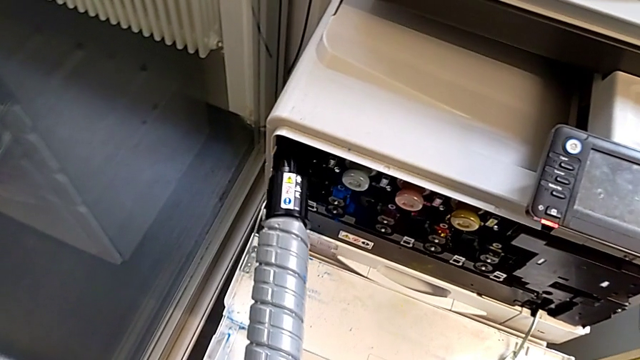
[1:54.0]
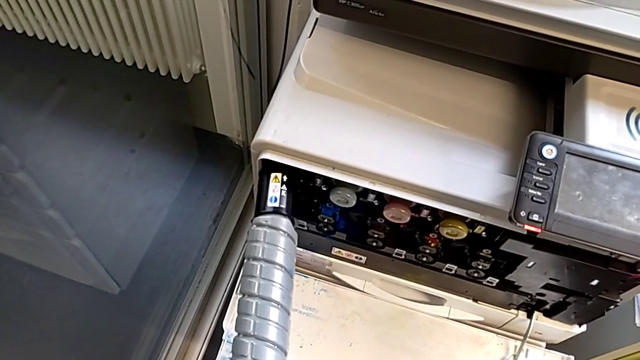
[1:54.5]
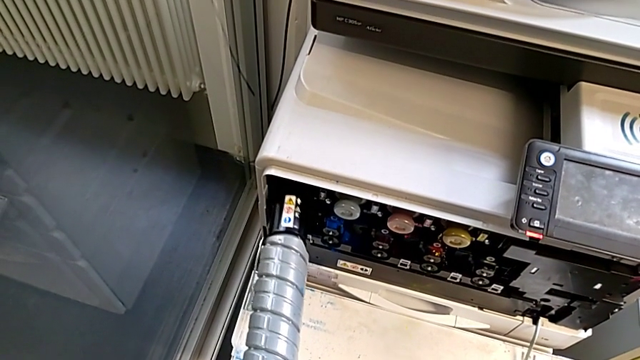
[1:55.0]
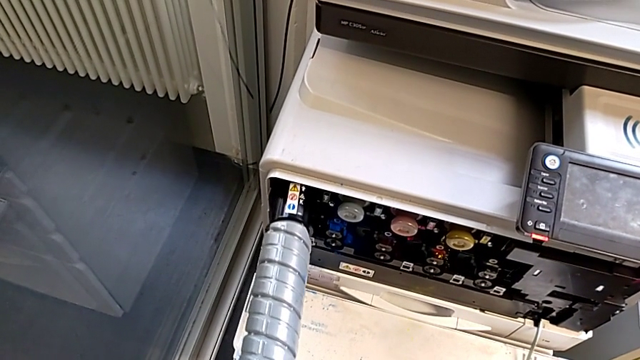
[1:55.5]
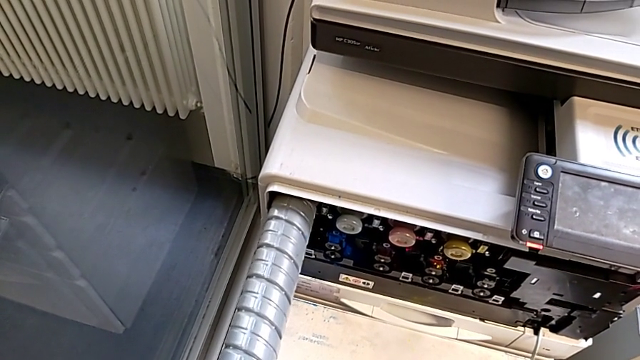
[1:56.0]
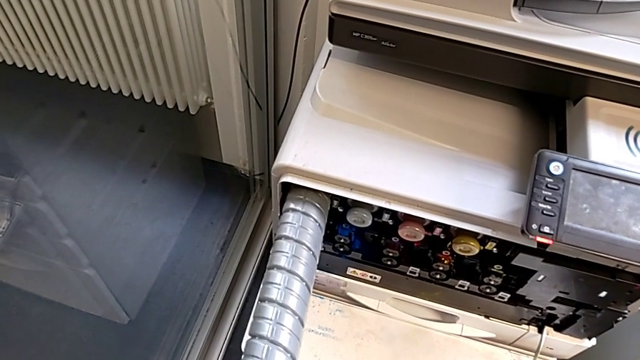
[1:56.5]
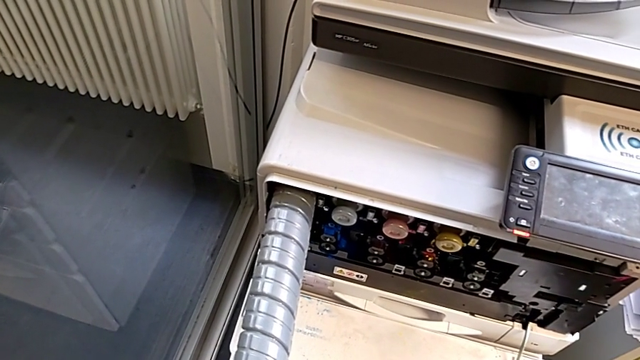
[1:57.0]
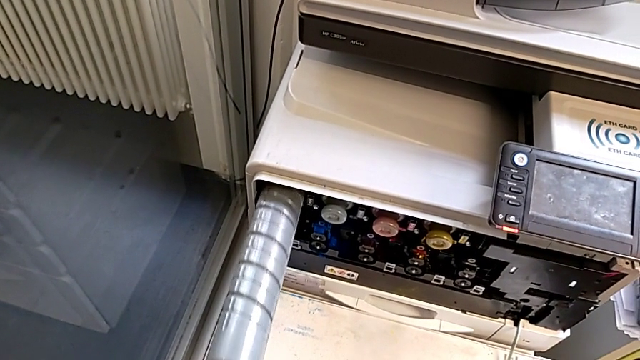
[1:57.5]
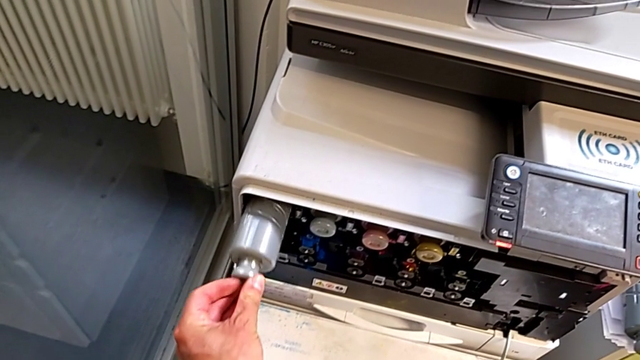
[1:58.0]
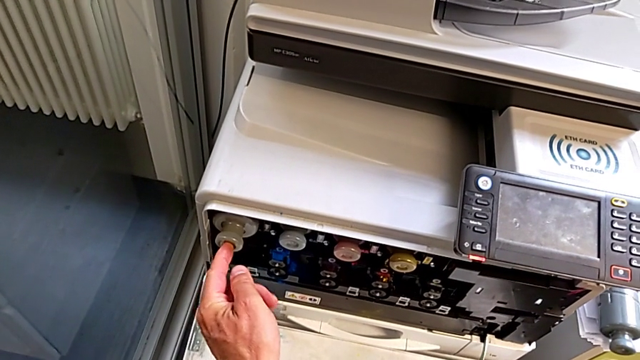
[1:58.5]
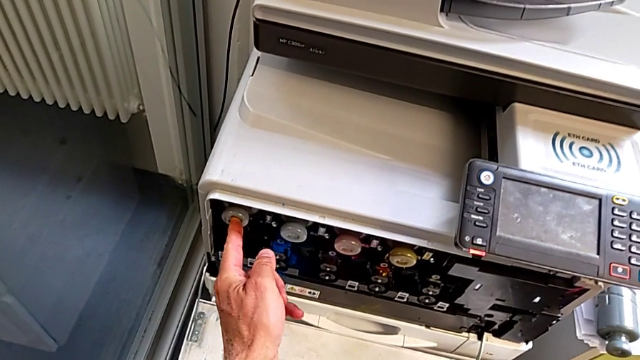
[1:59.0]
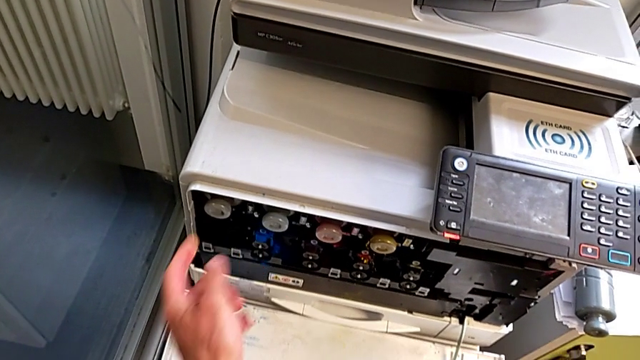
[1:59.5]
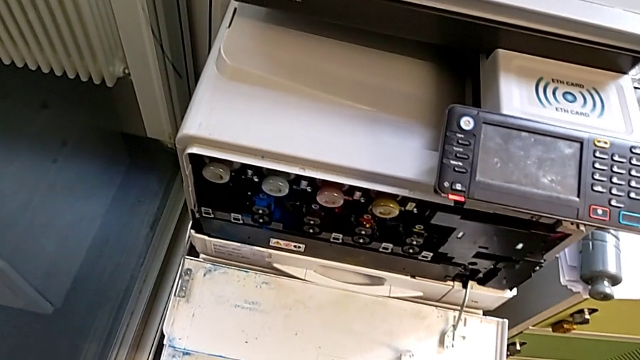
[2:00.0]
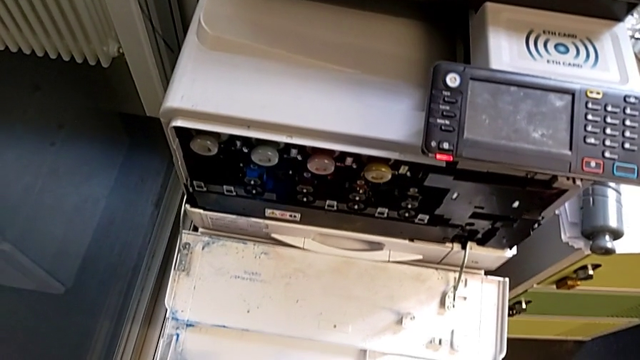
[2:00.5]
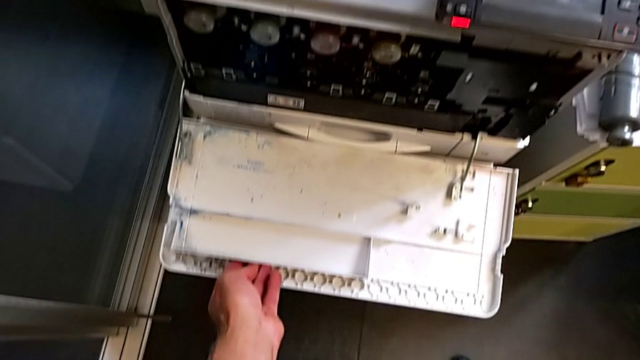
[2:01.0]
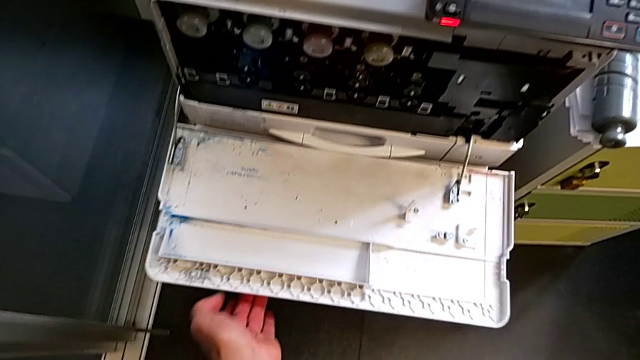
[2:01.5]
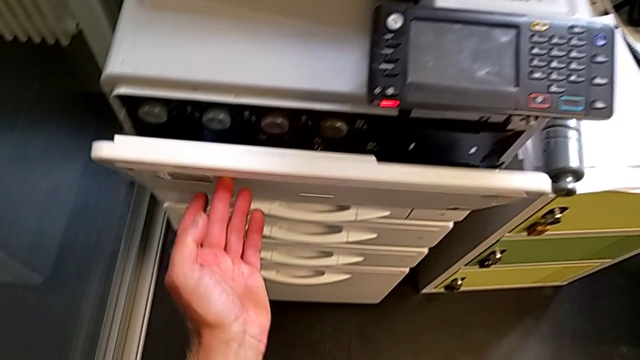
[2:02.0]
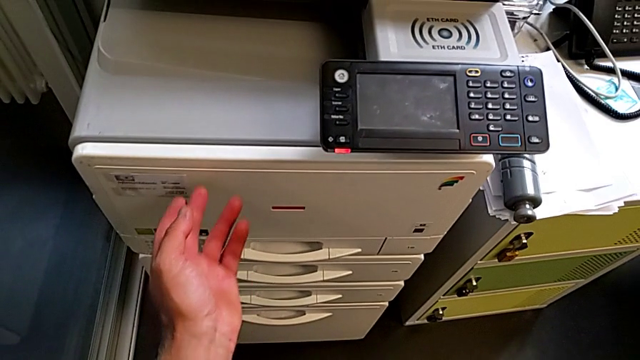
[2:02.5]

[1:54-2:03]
The camera wearer is exchanging the black ink cartridge. They insert the new ink cartridge, pull it and close the cartridge gate.
